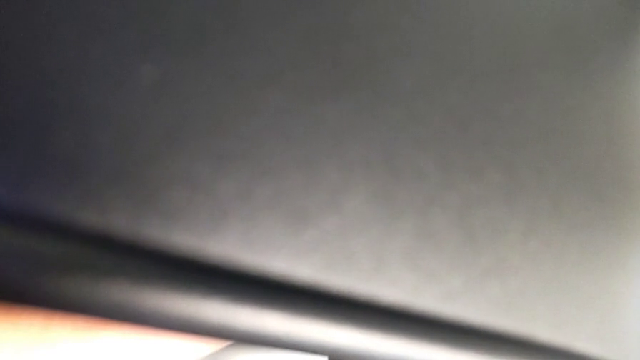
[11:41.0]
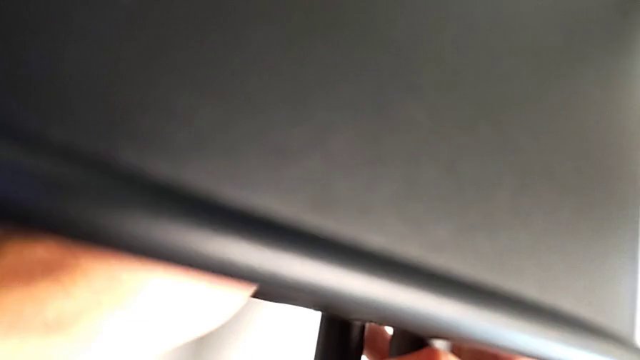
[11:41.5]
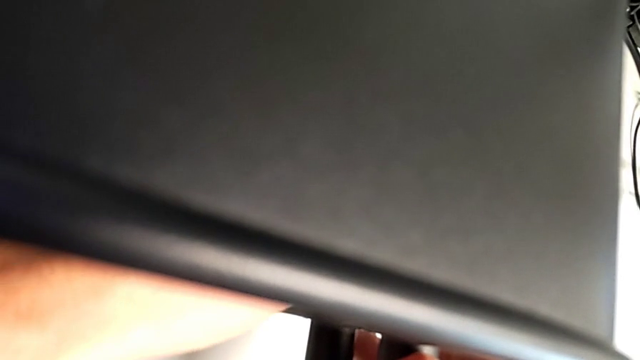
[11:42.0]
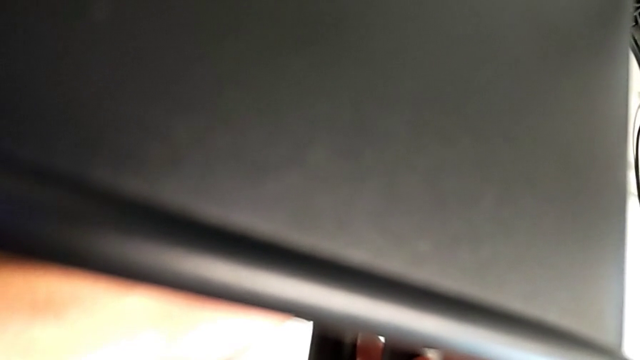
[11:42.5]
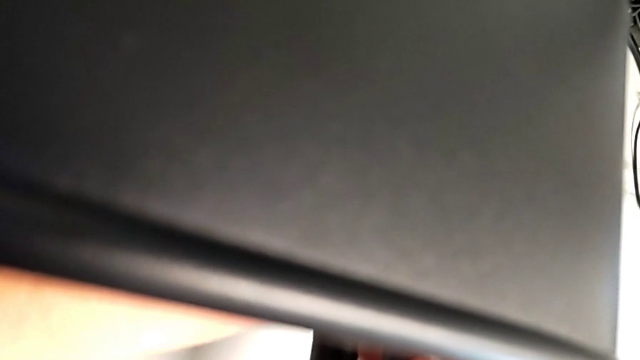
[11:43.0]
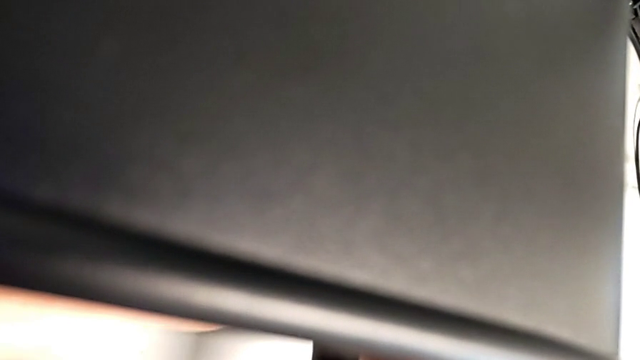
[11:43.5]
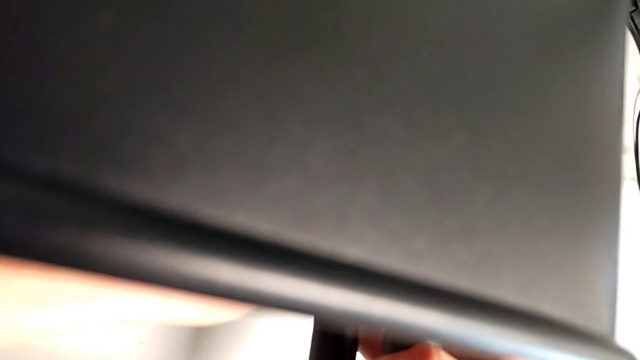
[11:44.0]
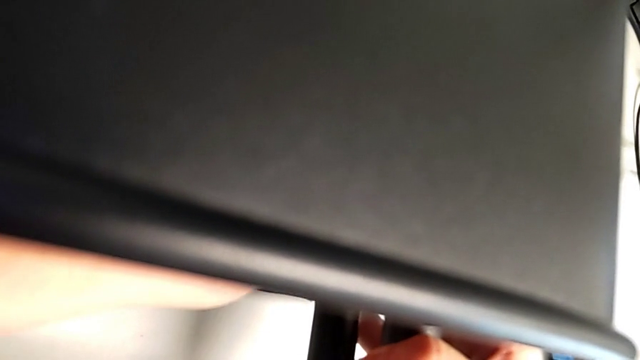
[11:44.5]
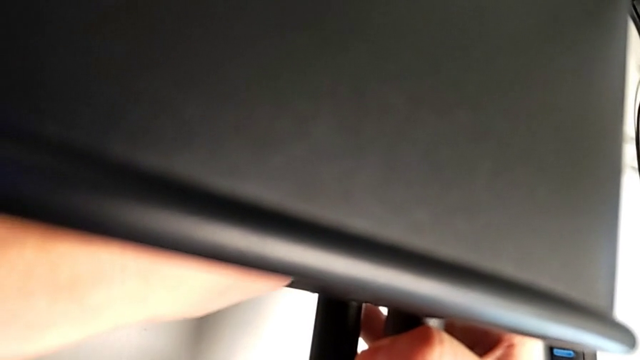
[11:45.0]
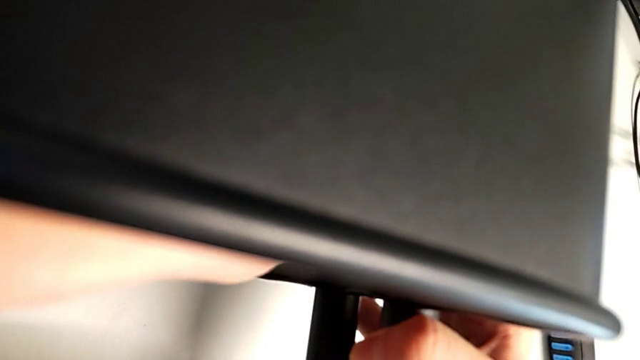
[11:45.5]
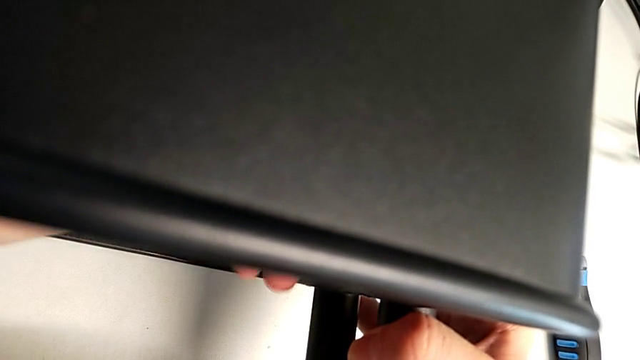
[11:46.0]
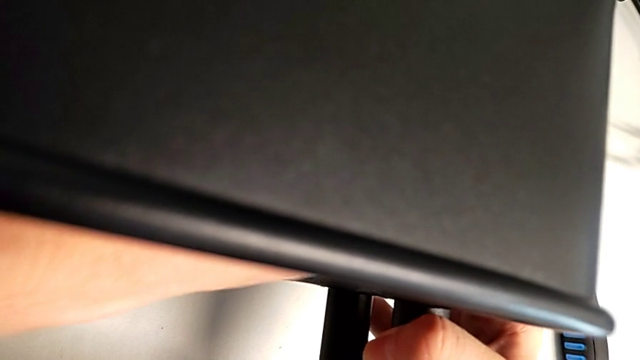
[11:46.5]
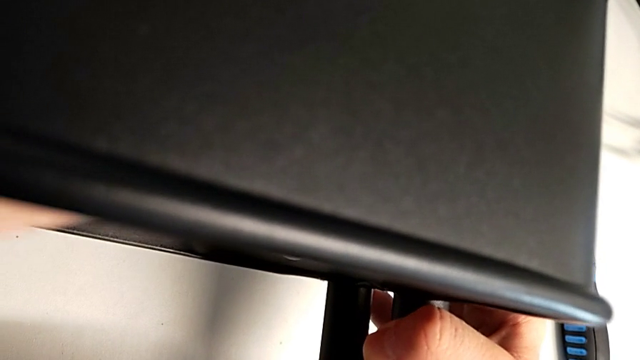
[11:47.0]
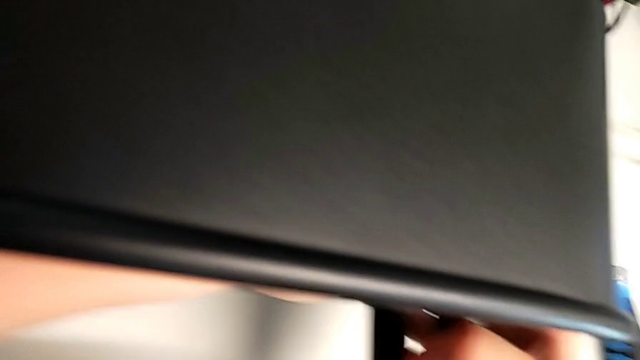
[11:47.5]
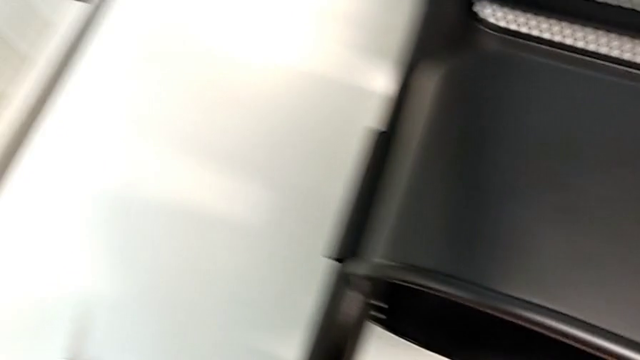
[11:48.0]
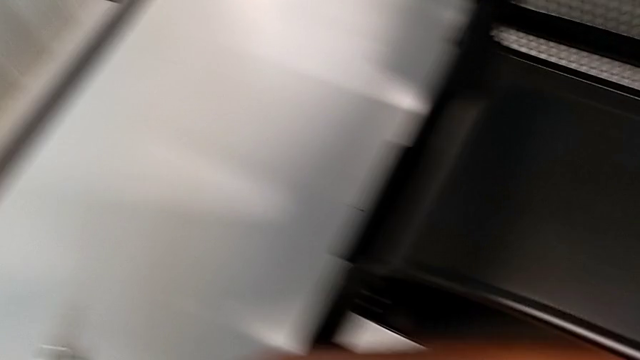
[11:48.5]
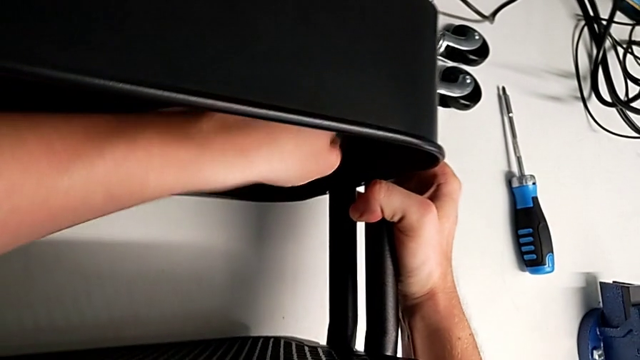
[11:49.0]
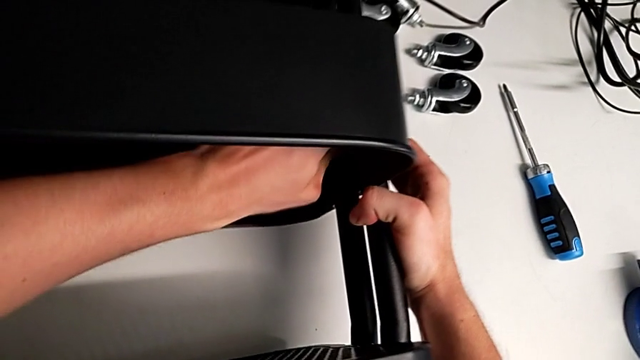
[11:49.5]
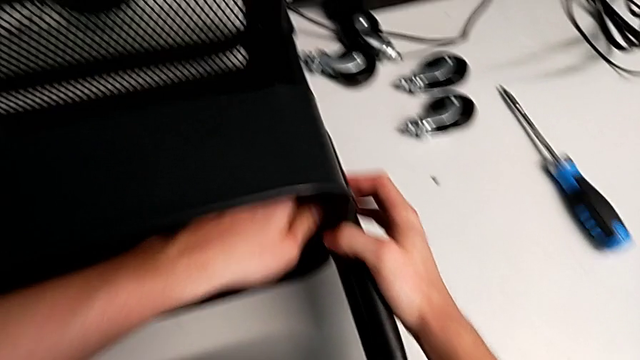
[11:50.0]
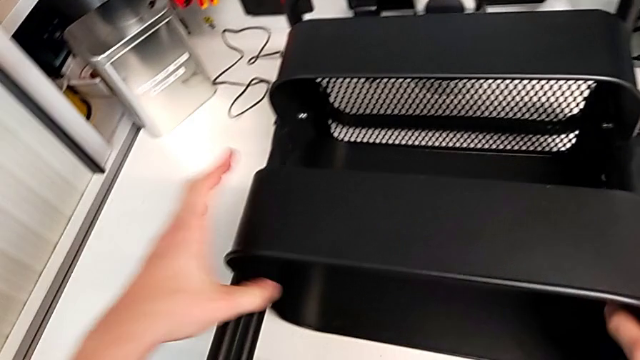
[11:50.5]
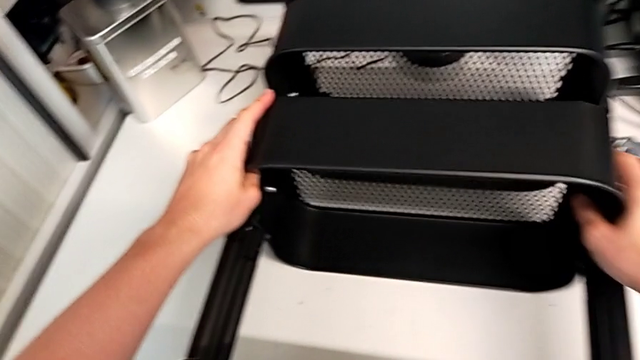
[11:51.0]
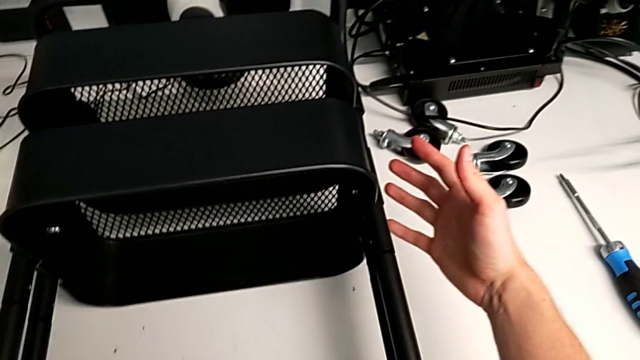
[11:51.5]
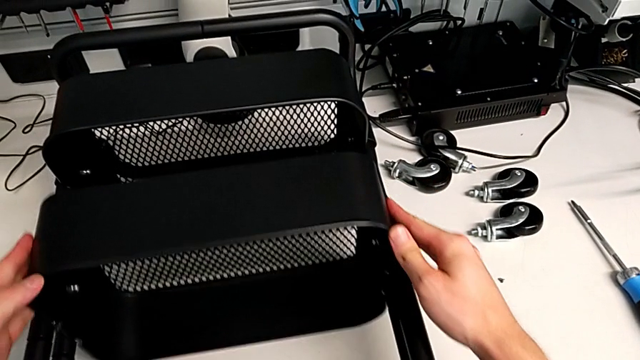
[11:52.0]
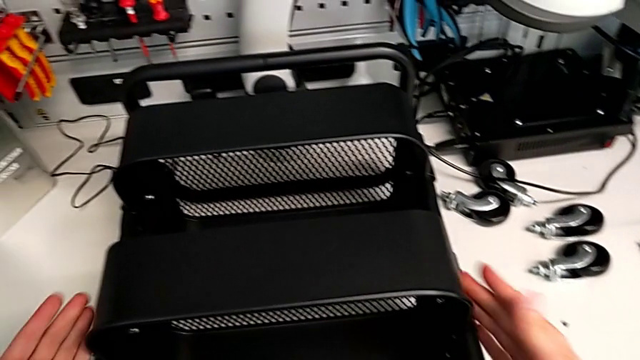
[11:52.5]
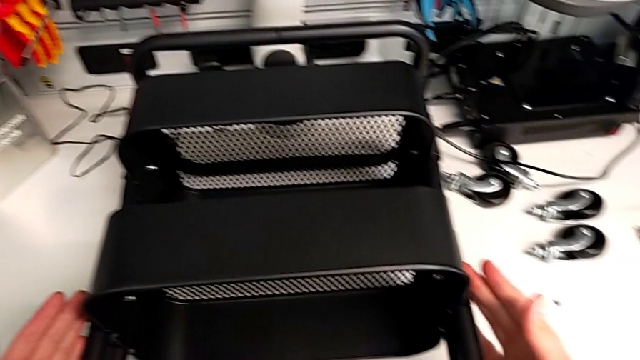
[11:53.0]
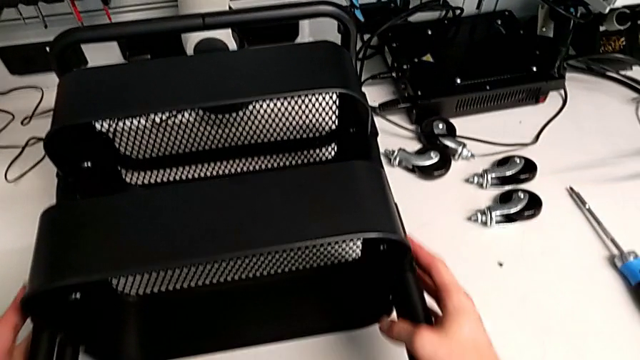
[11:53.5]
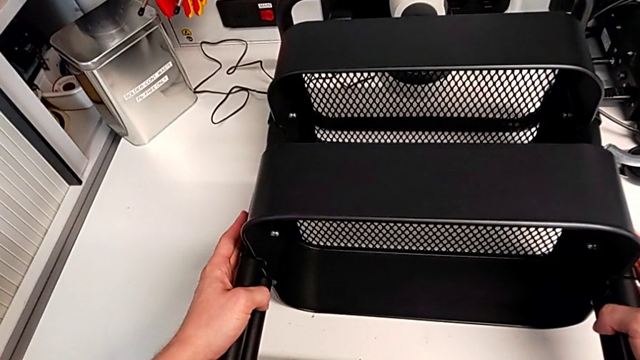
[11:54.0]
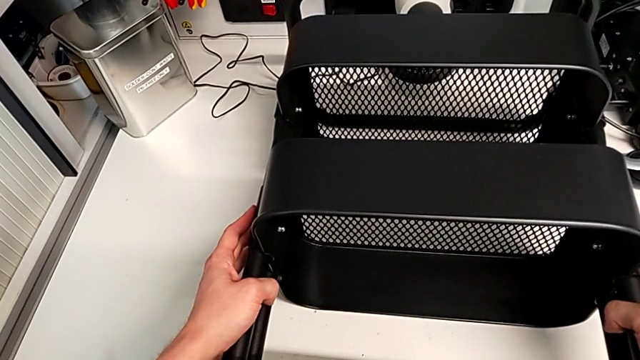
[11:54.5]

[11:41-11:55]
The camera wearer is assembling the middle tray with bolts into the sidebars. They keep screwing the hexagon cap nut.

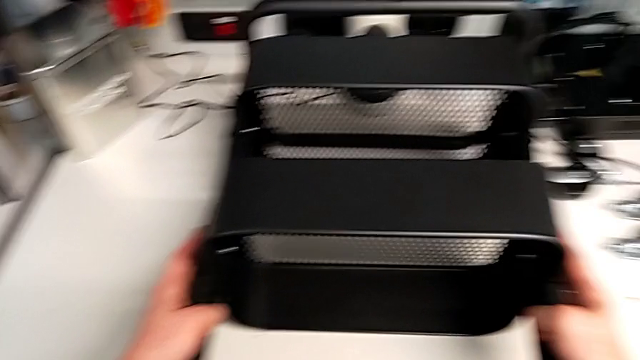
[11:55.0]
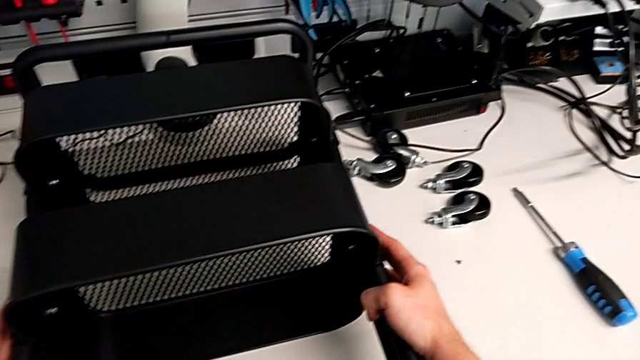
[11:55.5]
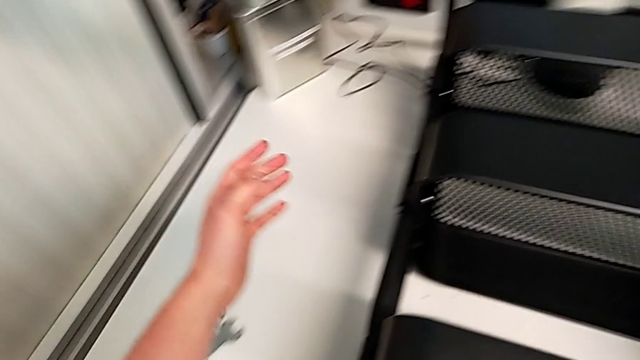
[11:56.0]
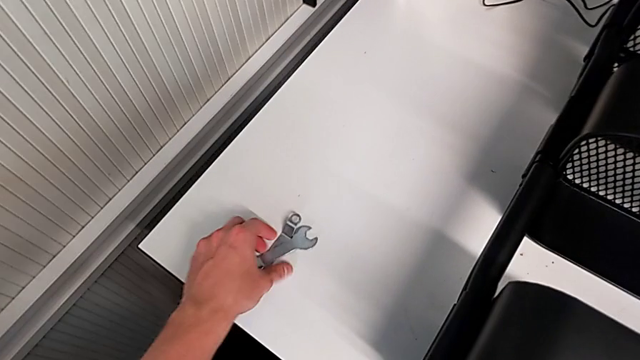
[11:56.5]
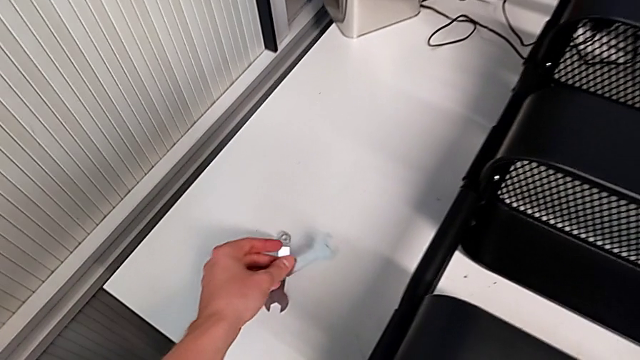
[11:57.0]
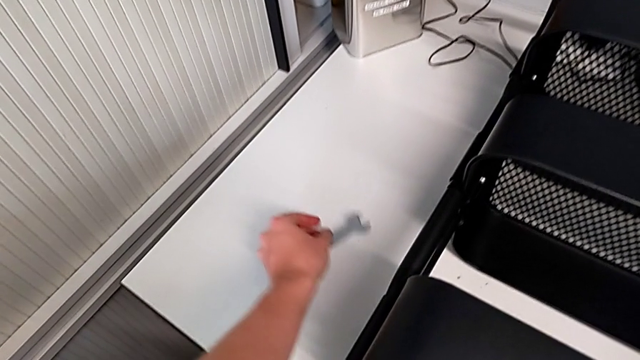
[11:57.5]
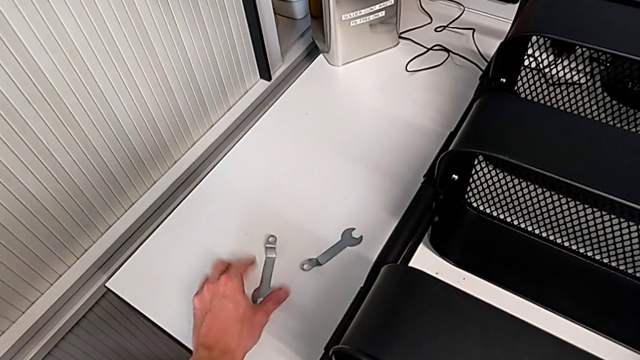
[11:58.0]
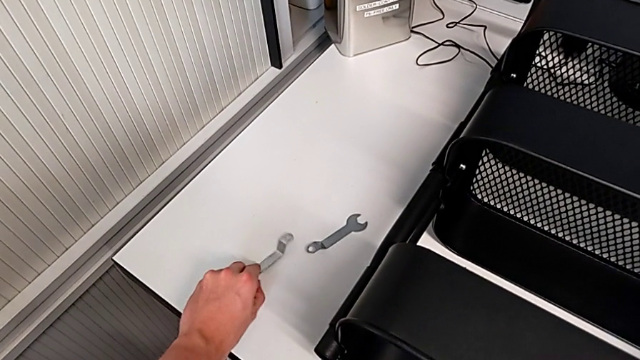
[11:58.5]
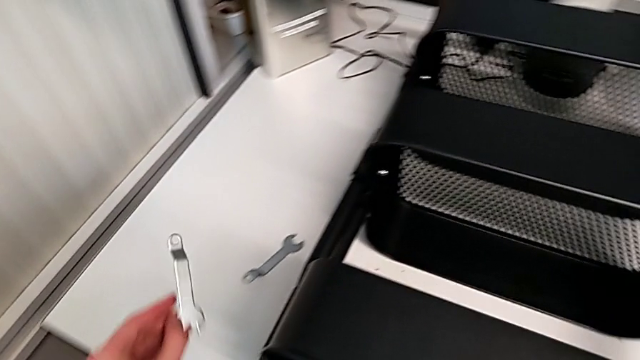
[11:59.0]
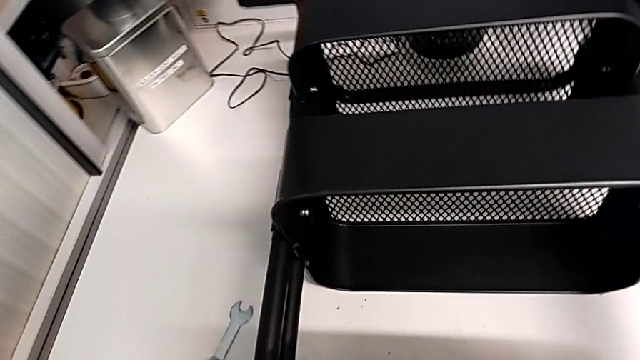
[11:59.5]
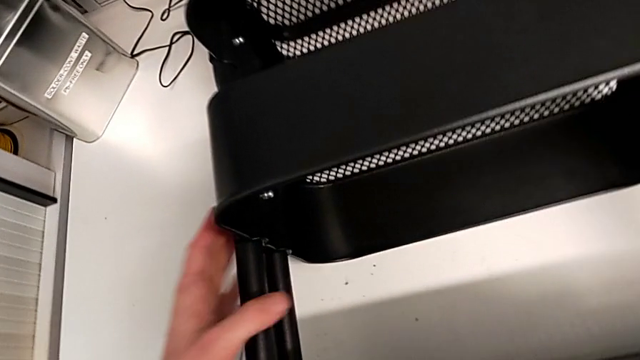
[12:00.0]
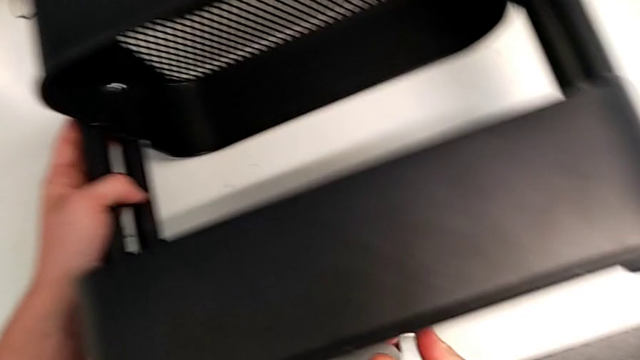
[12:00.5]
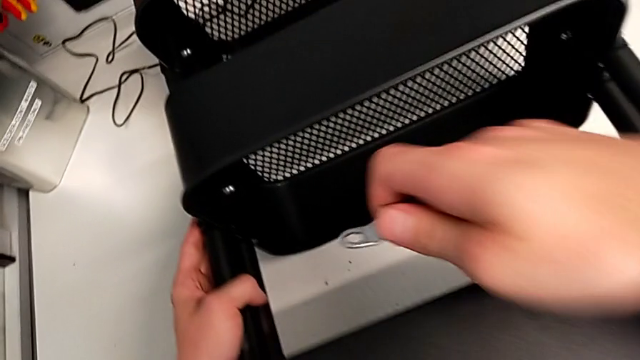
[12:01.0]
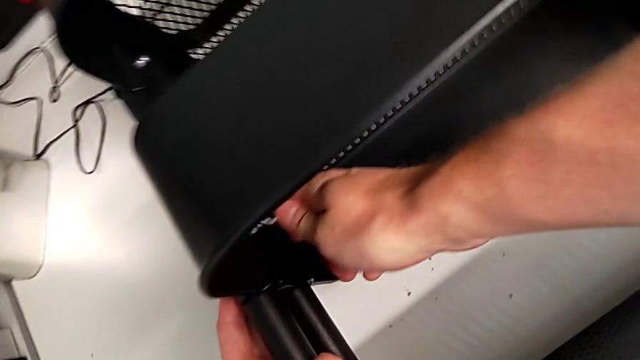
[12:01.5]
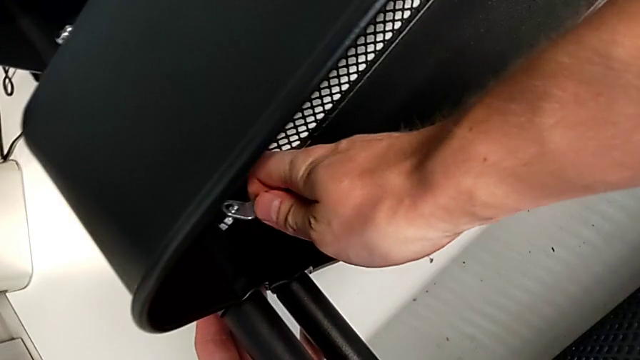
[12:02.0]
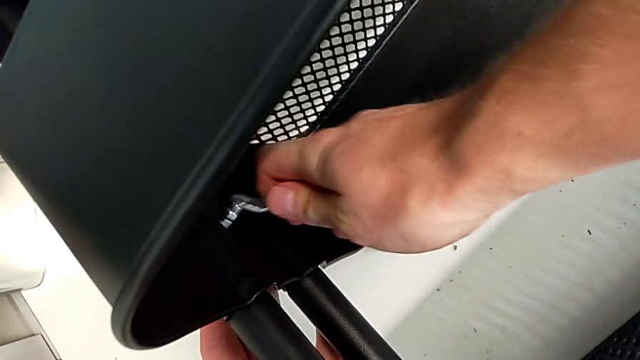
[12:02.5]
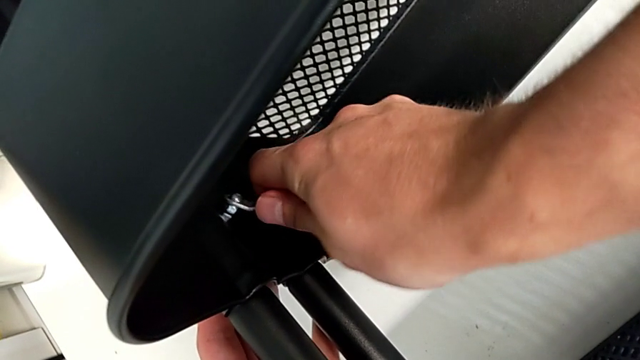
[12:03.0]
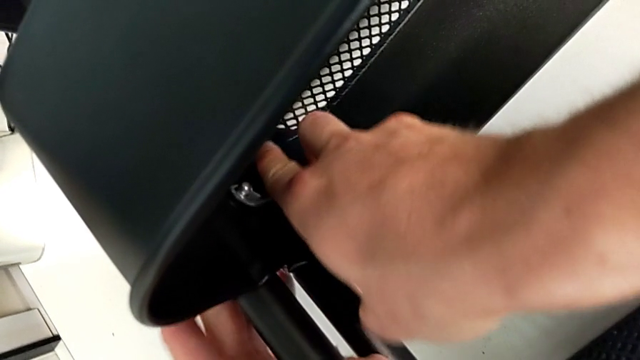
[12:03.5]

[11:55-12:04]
The camera wearer is tightening the bolts of the middle tray with a wrench. They grab the spanner wrench and insert it.
